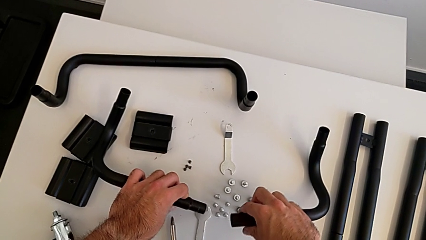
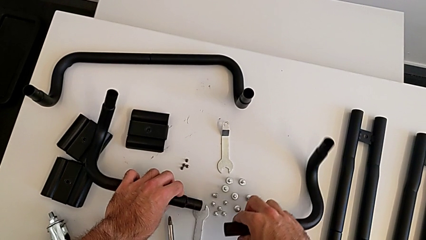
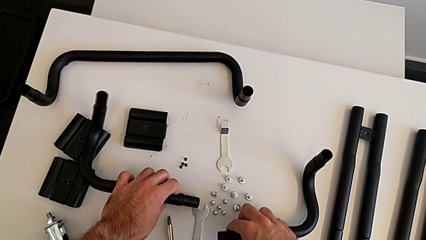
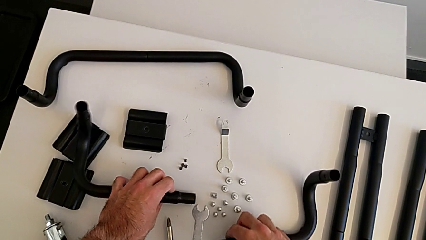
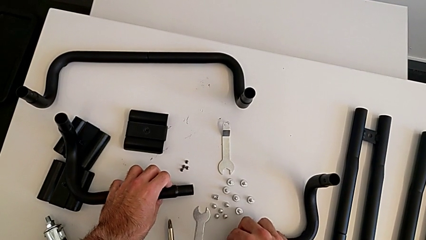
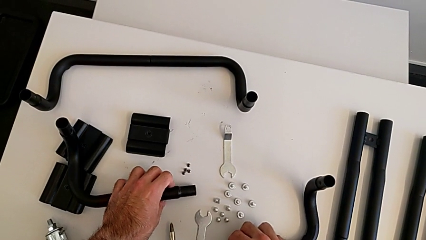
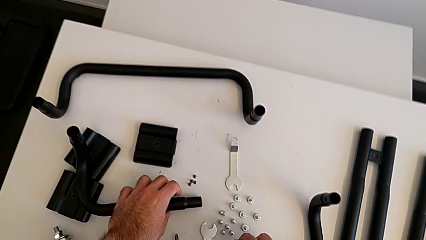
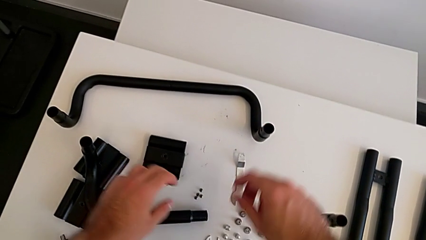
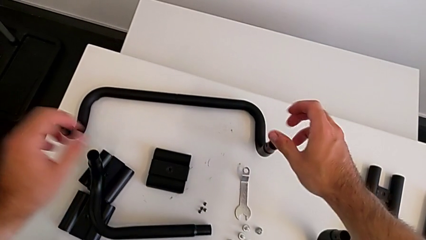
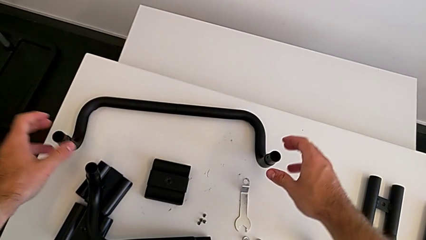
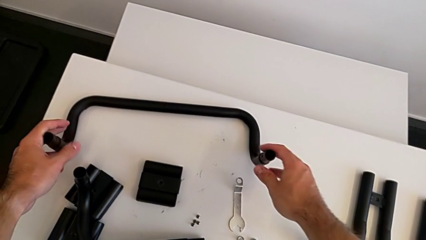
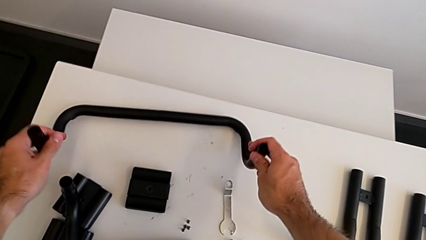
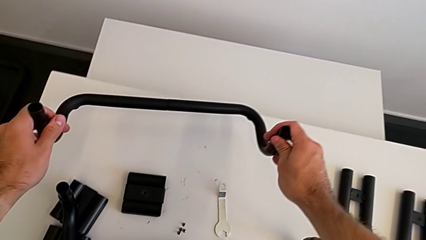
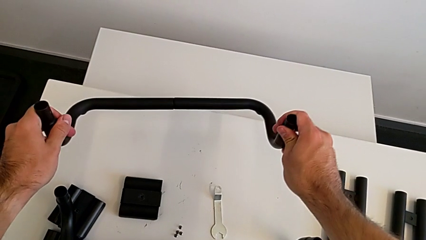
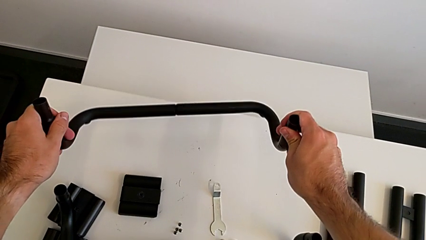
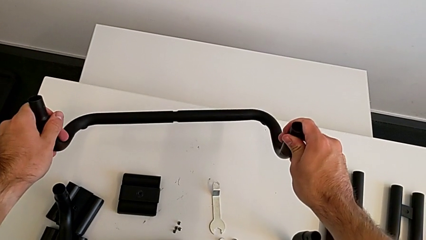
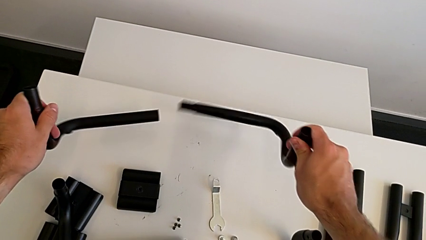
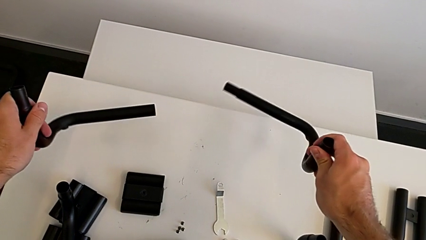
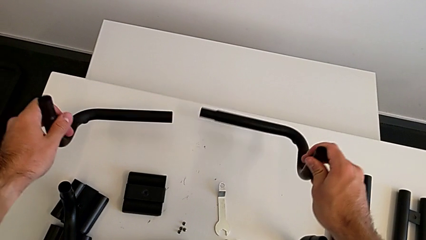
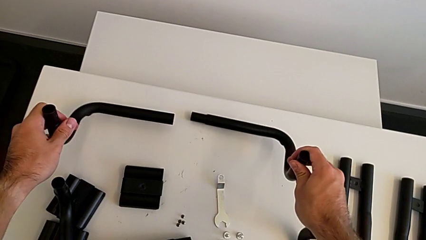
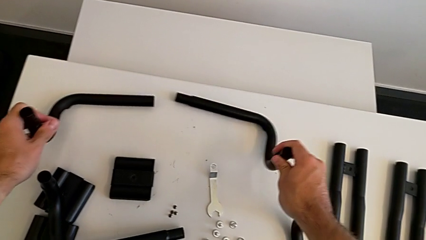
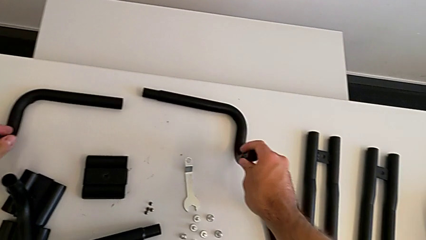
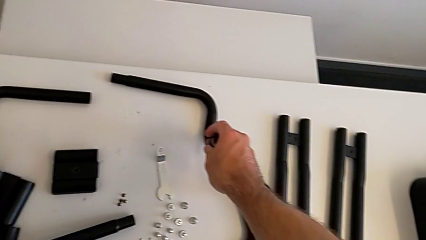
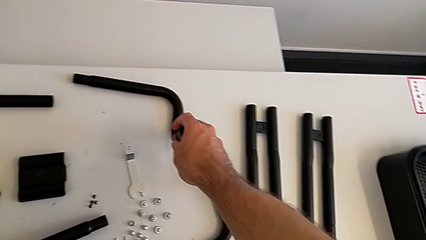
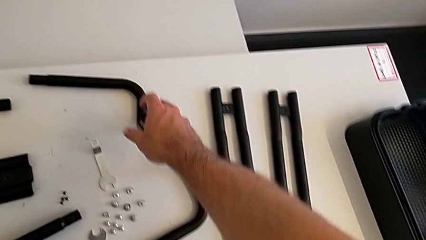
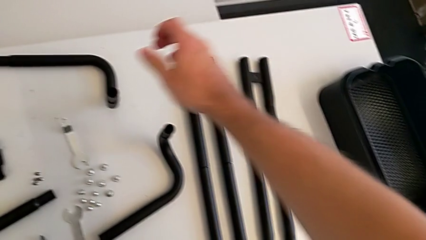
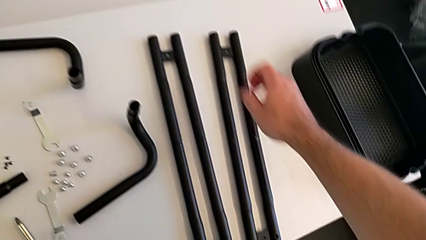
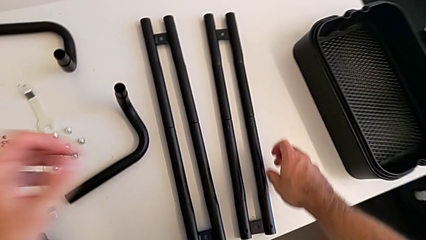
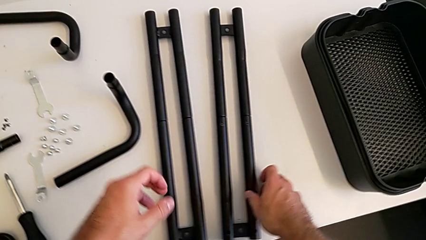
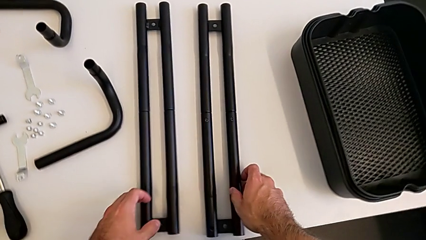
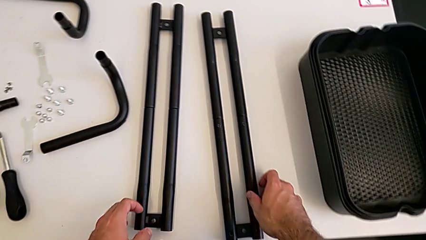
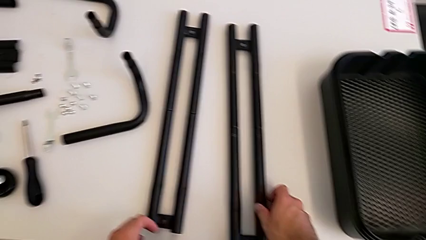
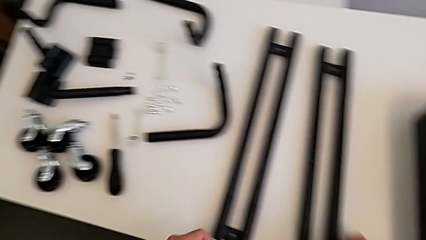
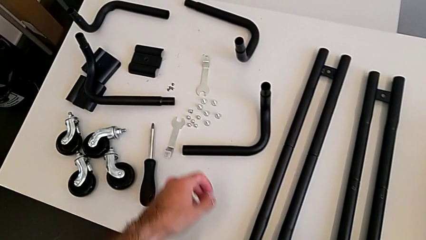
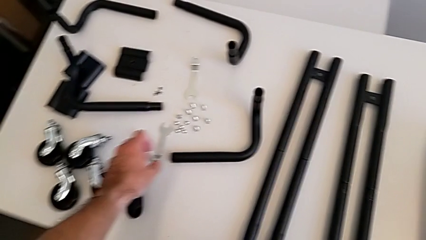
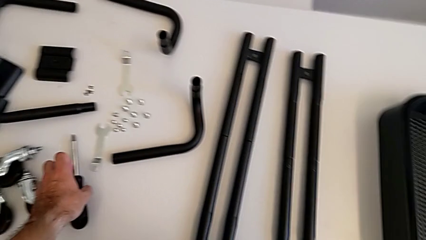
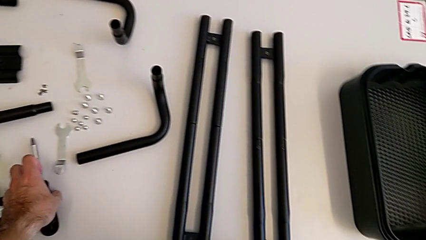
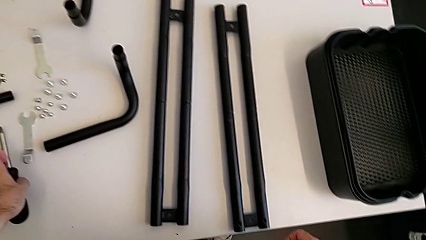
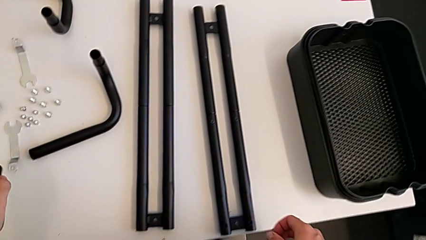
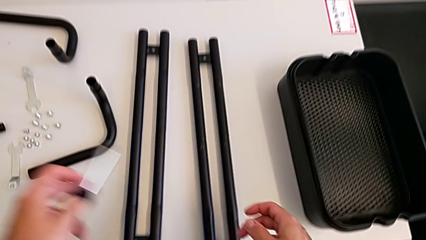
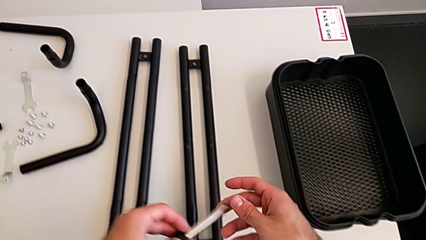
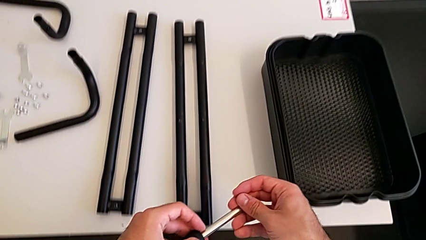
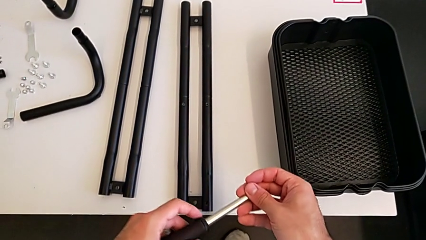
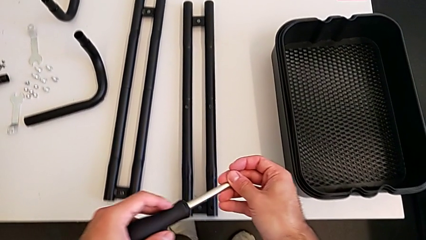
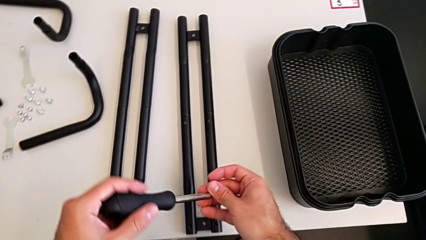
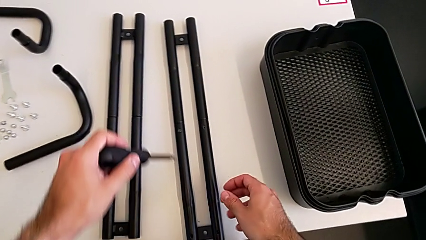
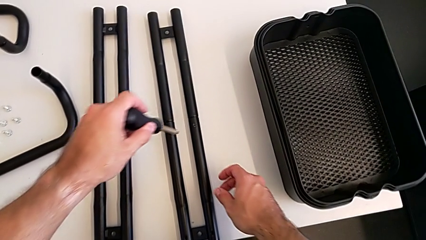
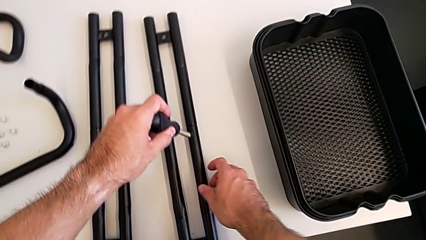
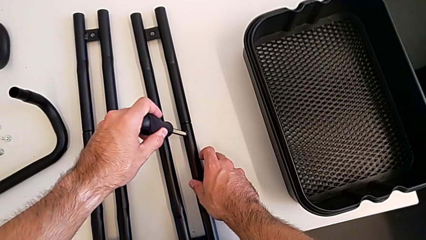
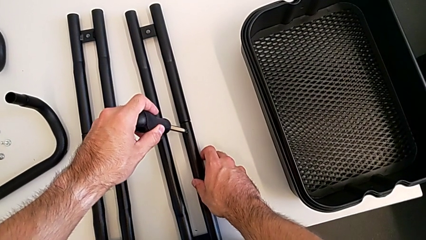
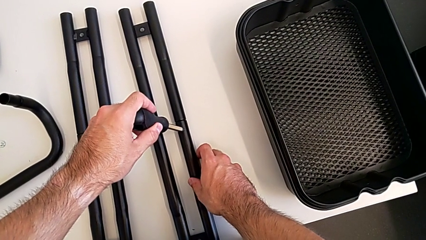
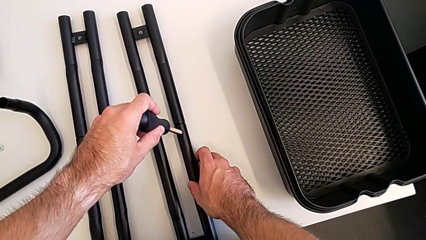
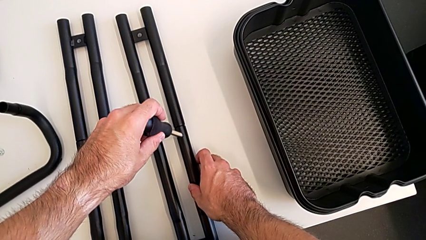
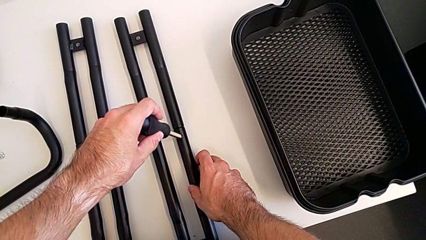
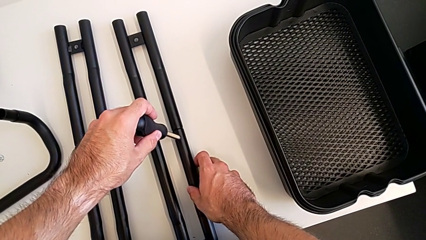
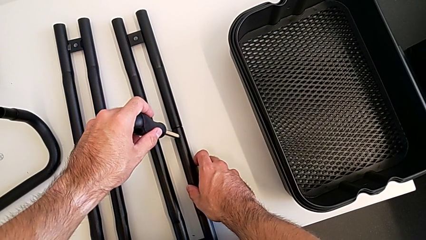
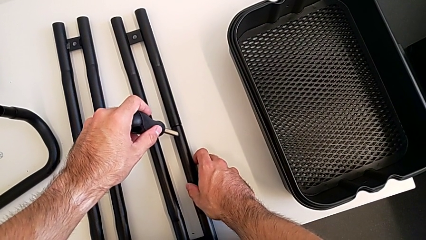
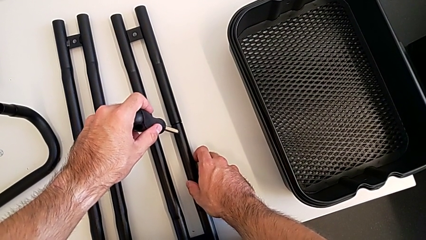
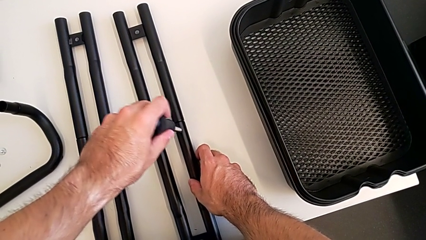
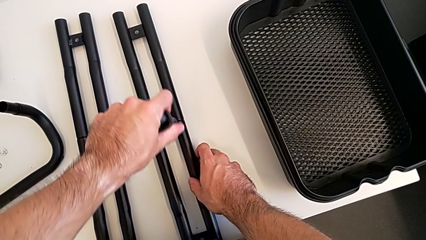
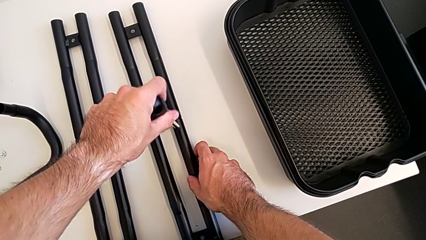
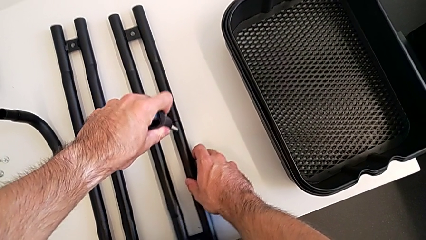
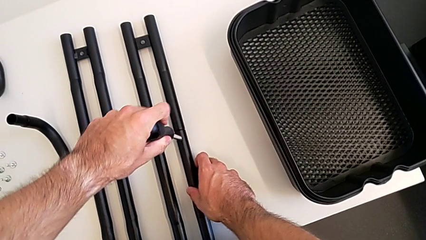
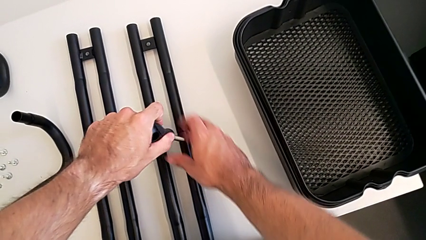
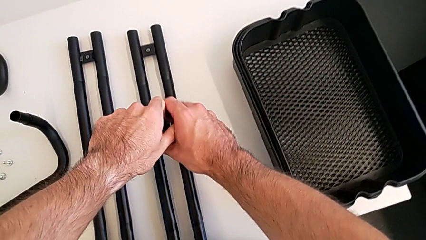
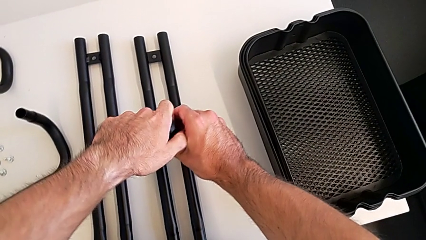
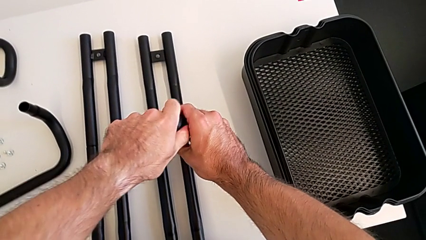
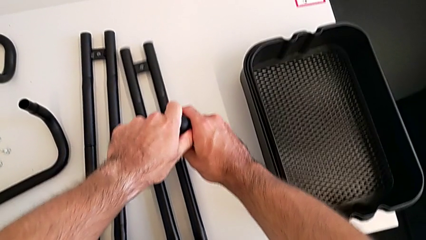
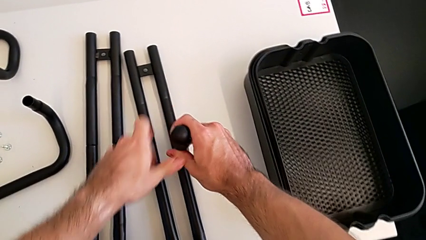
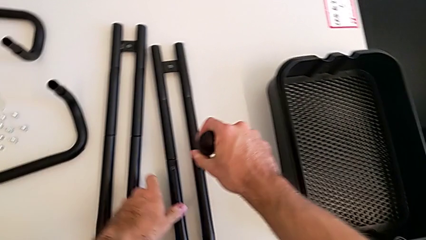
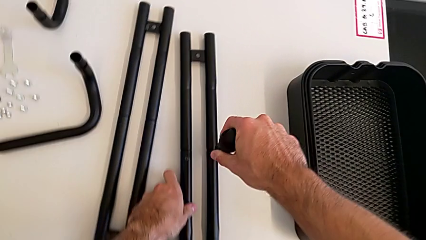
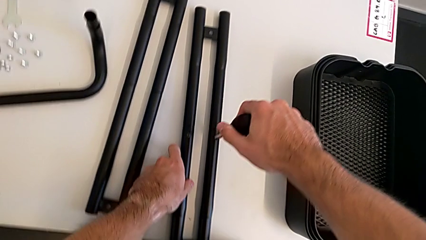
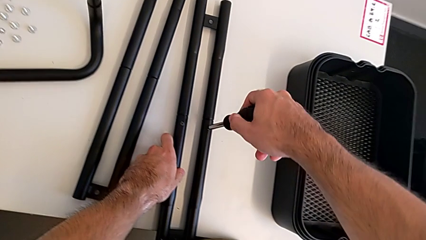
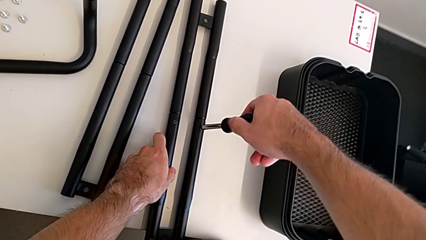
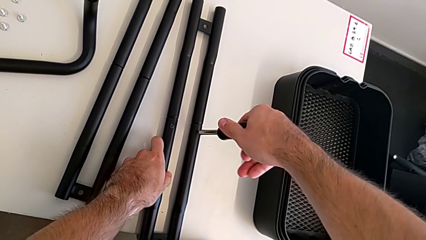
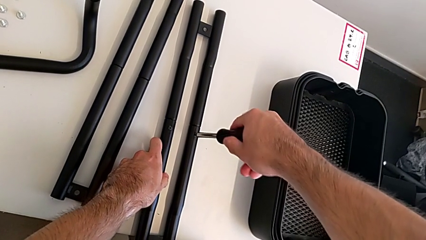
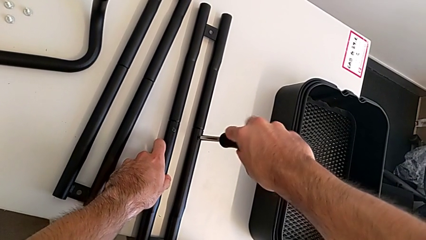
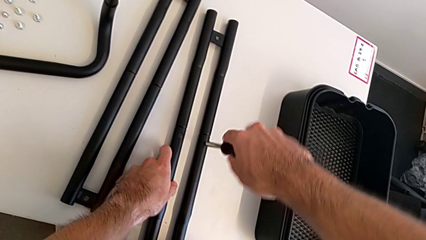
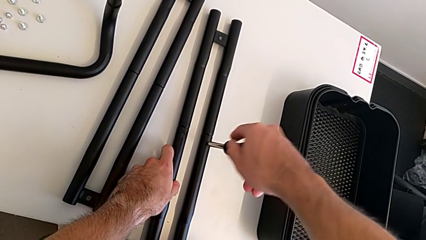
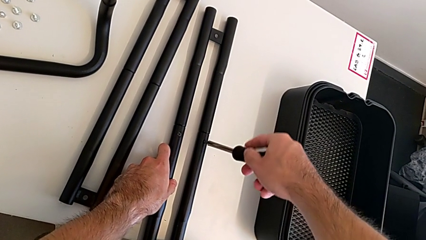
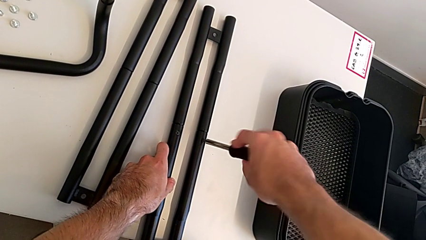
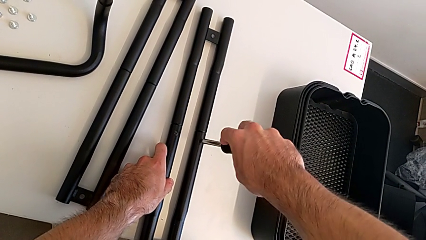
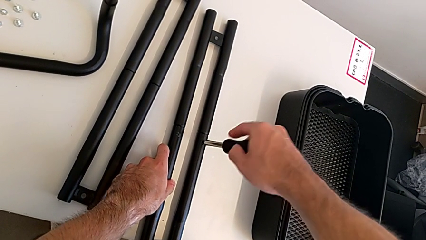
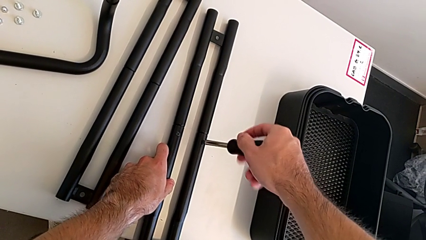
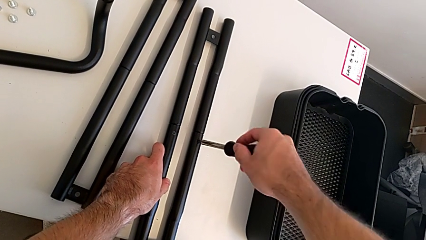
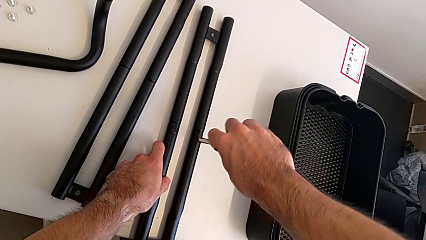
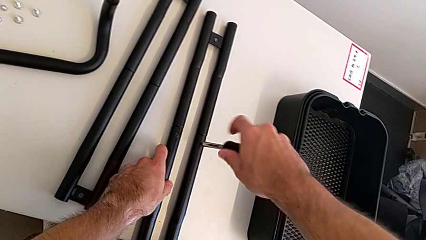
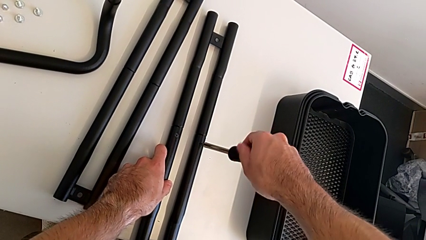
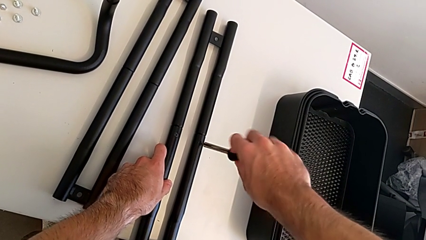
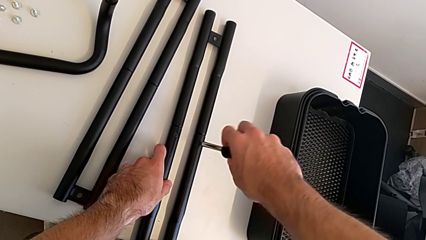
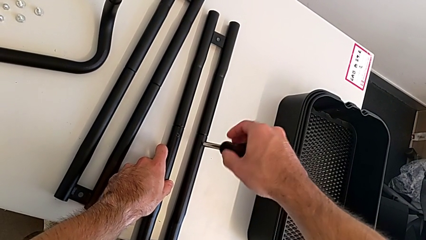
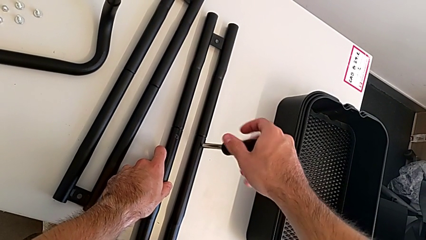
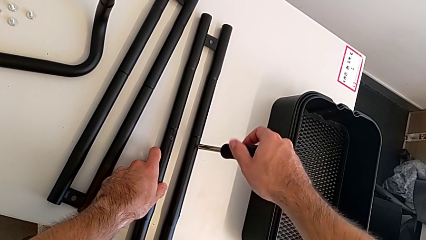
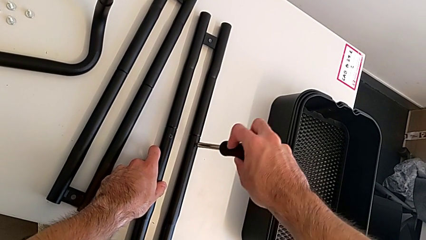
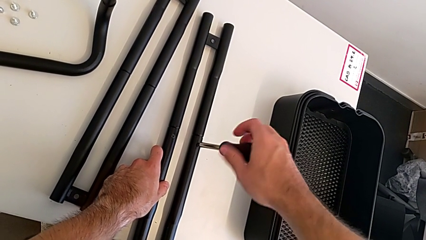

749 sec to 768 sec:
The camera wearer is splitting the bars. They place the half frame, grab the second half frame, split it and place it. They grab the screwdriver, approach the right leg and begin to unscrew the first screw.
